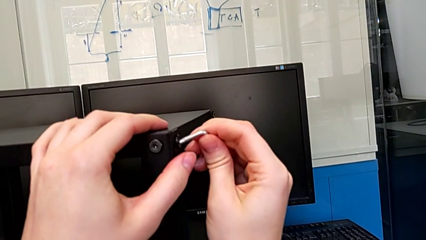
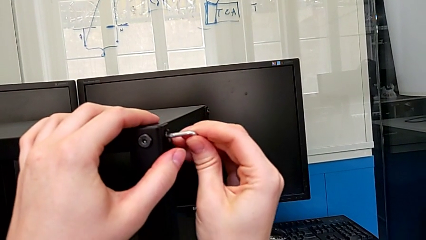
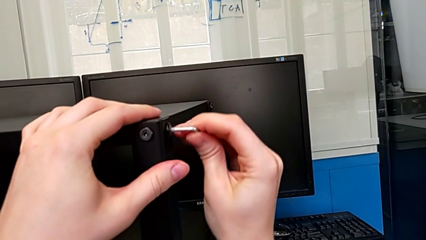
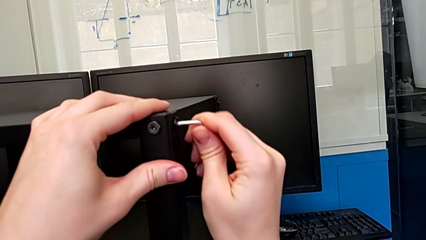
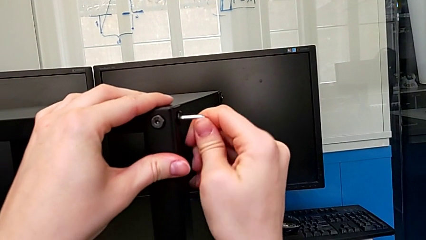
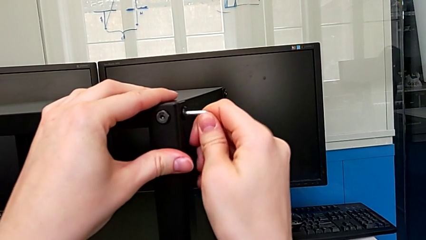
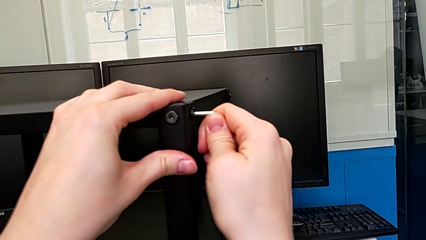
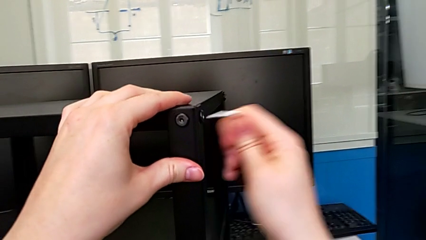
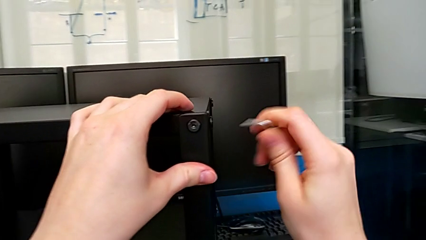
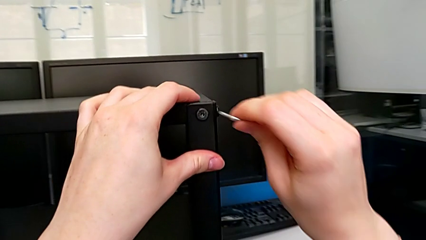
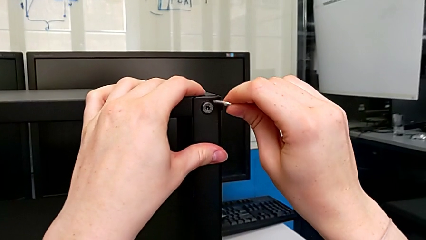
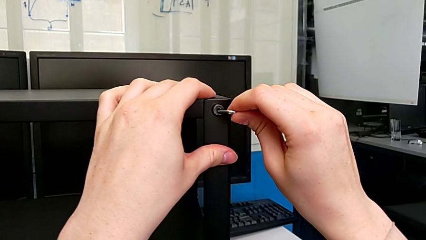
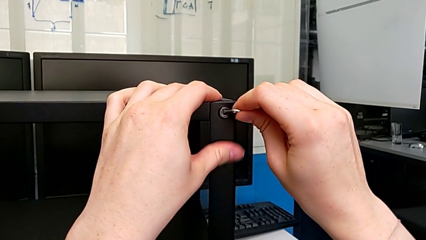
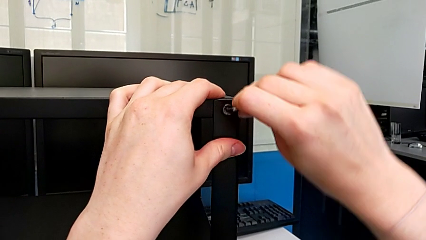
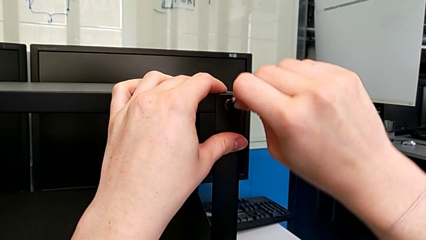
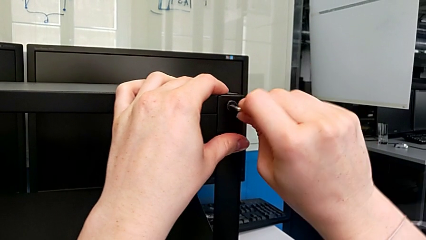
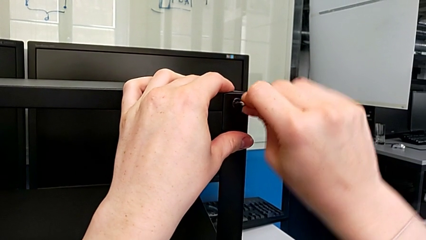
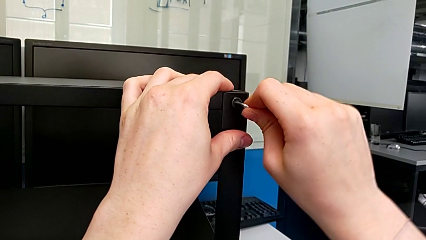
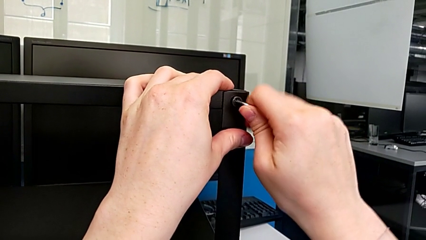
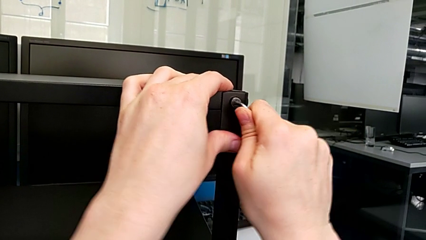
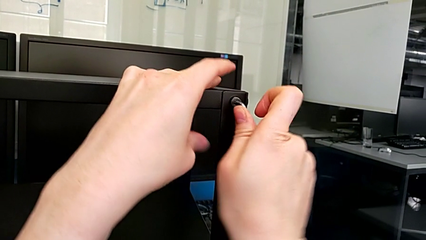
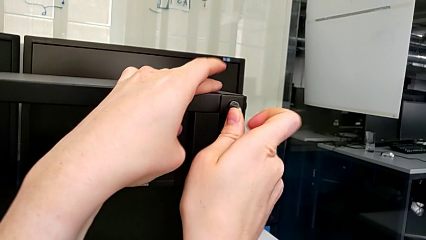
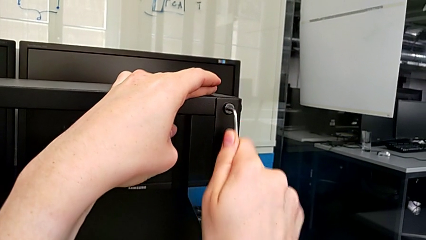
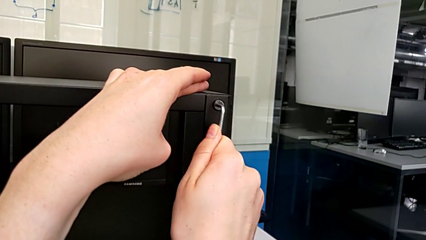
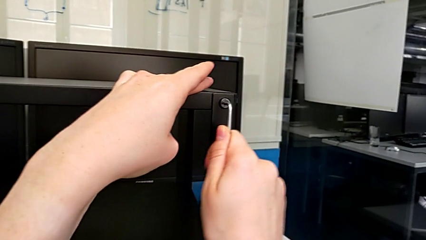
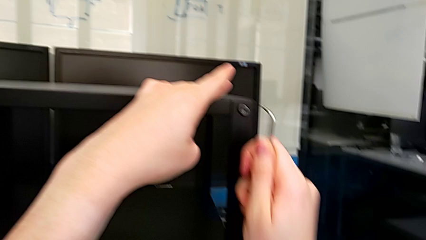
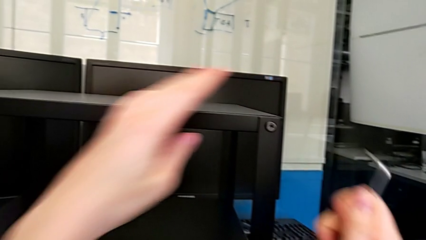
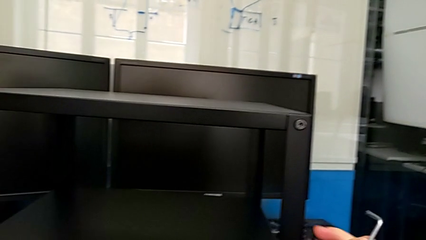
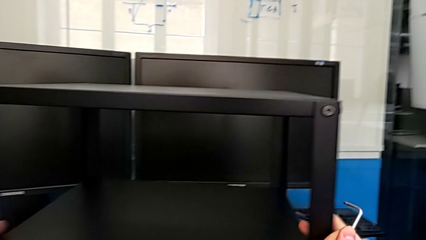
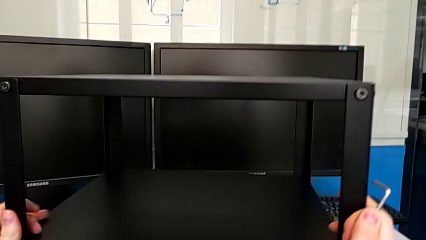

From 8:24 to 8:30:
The camera wearer is tightening the hex socket heads of the first leg. They screw the third hex socket head and screw the fourth hex socket head.

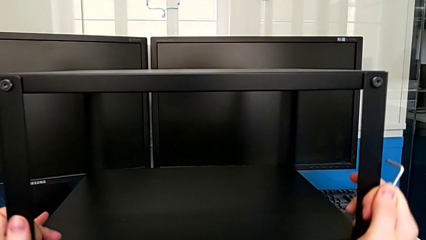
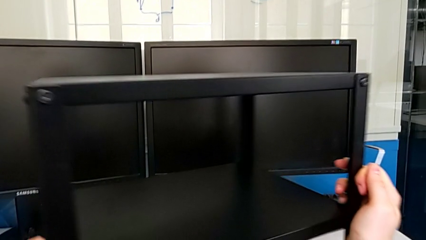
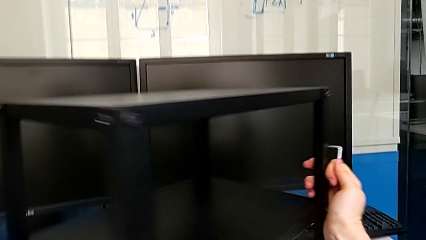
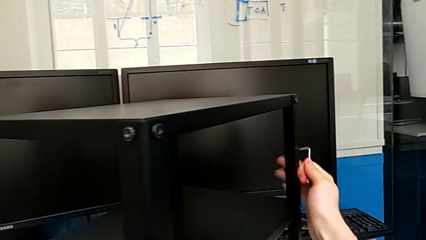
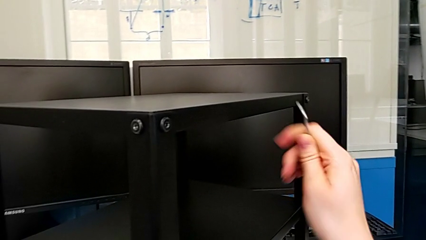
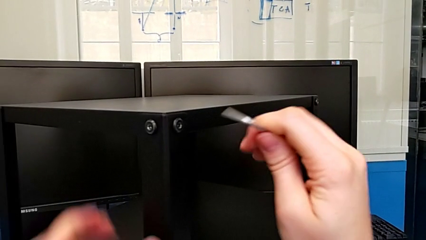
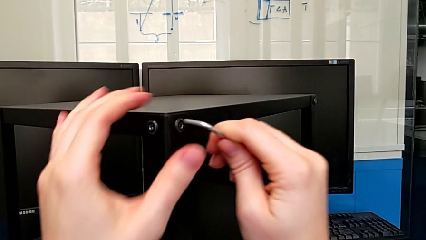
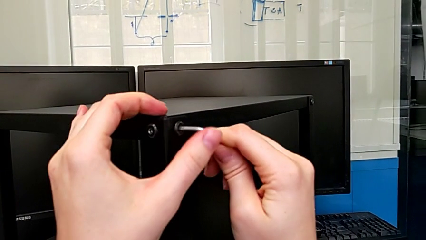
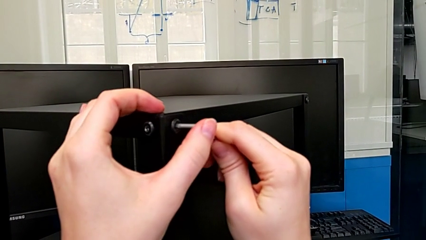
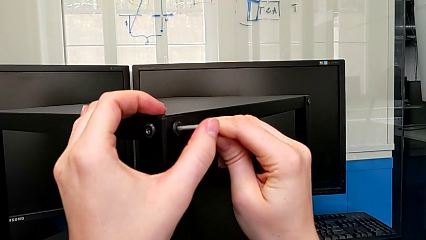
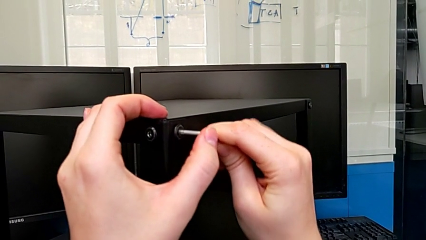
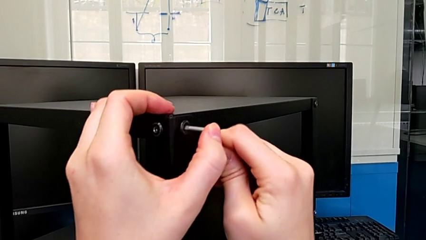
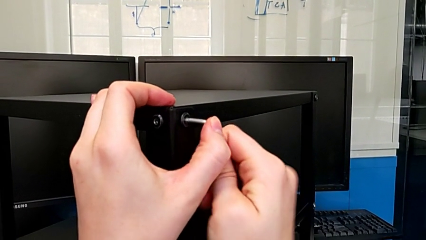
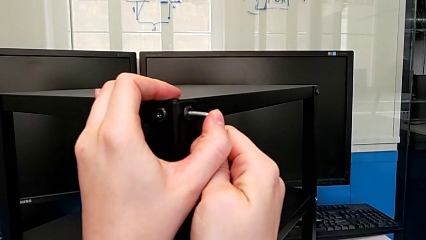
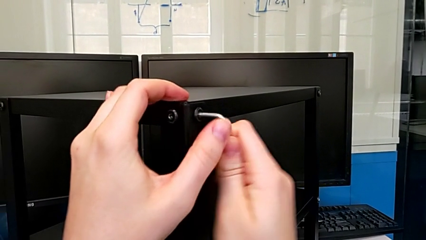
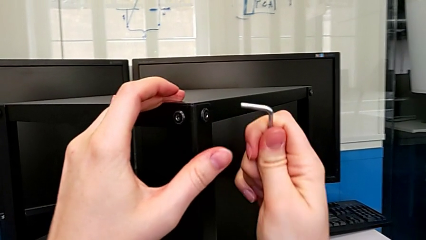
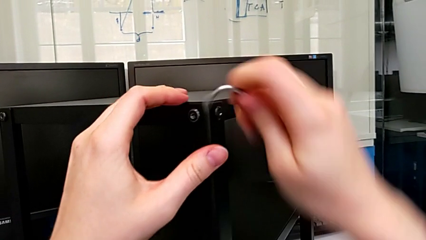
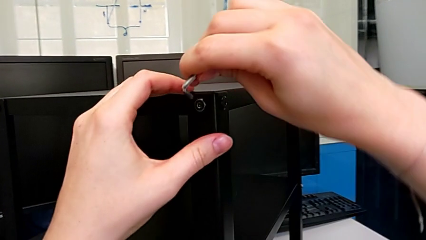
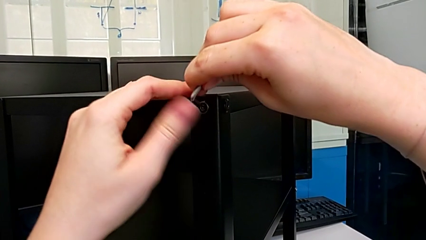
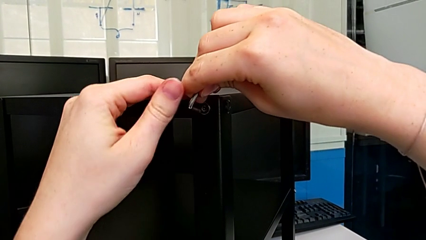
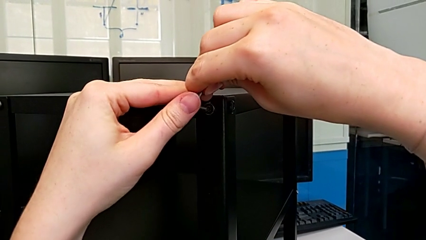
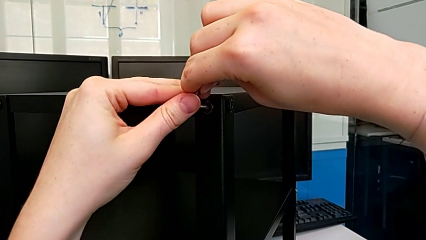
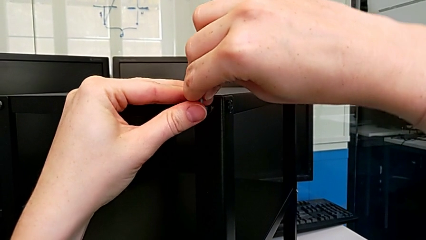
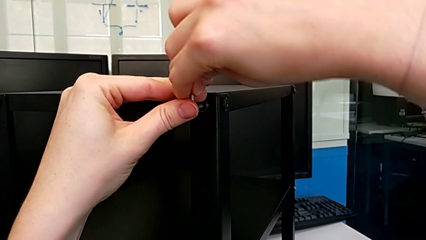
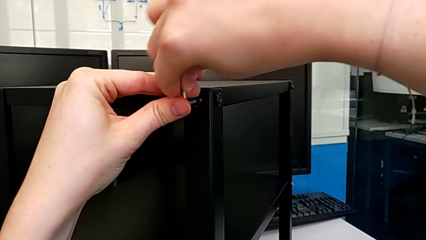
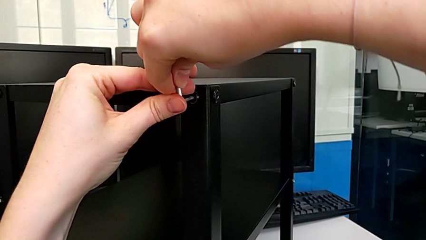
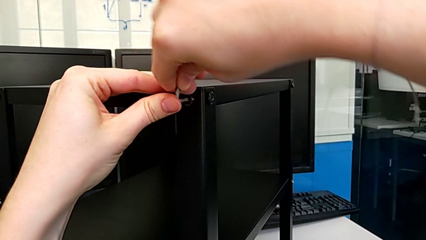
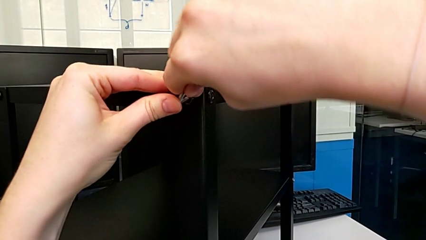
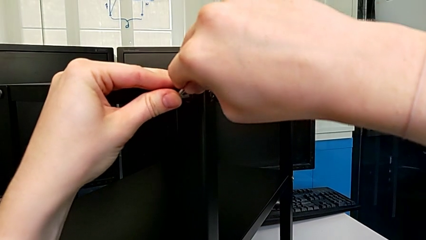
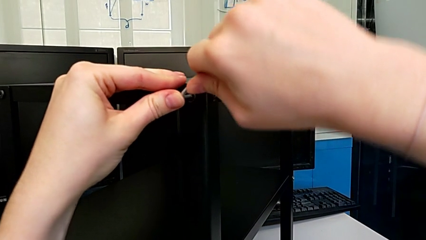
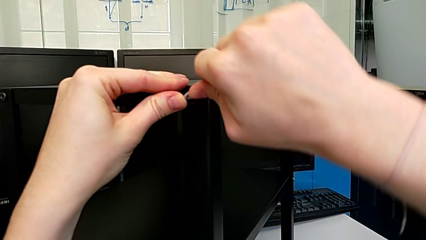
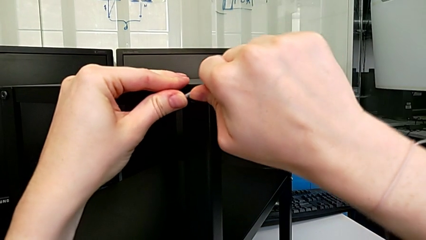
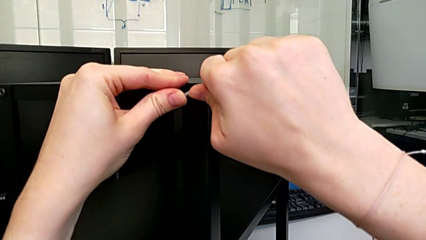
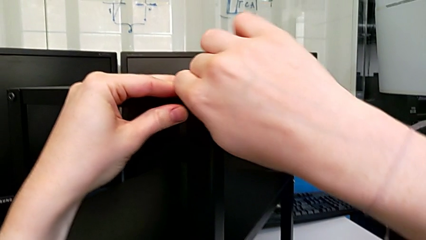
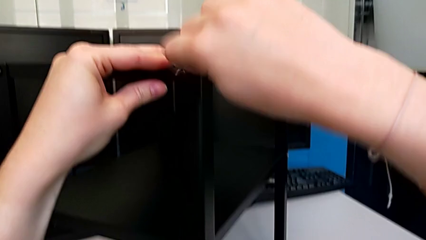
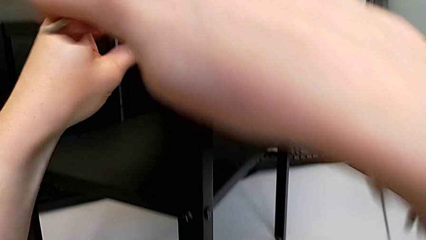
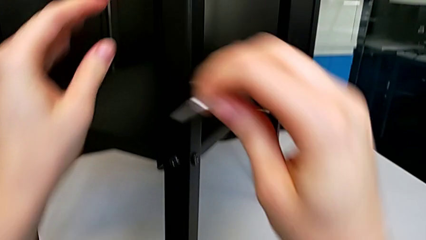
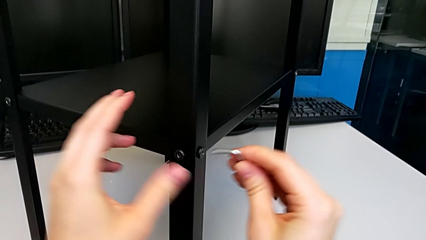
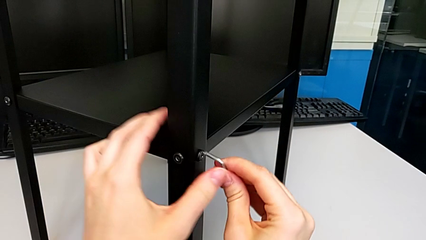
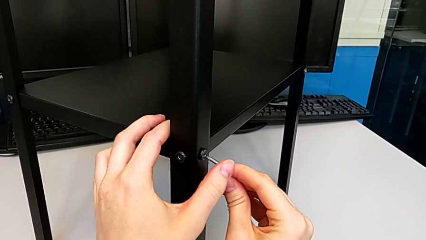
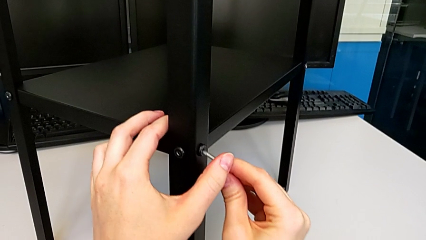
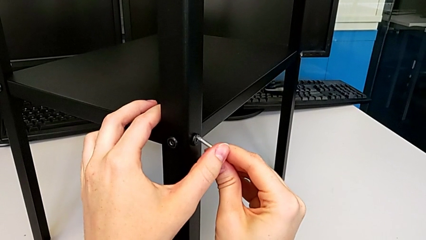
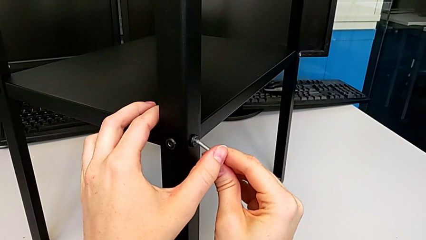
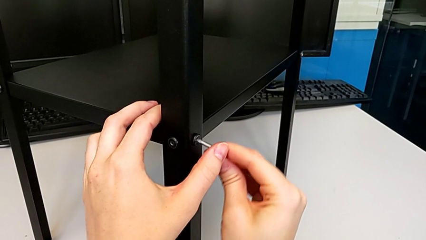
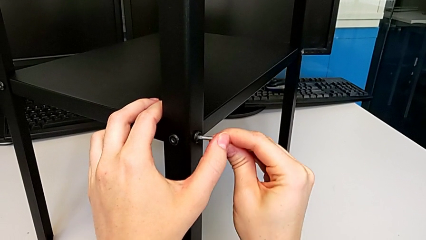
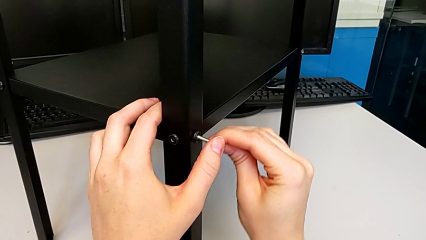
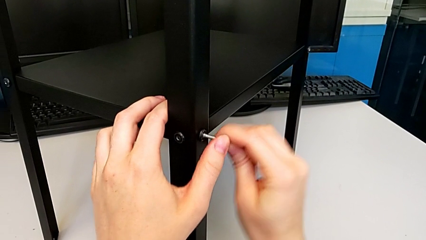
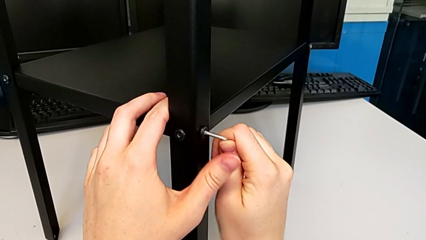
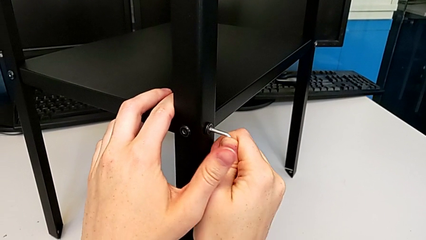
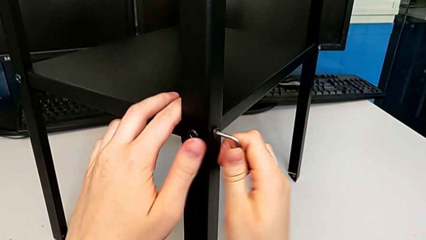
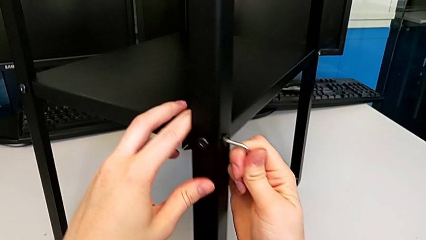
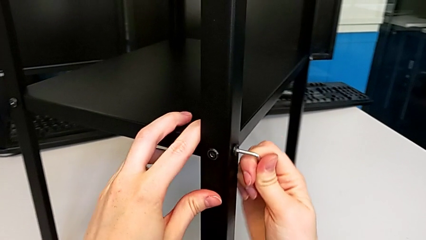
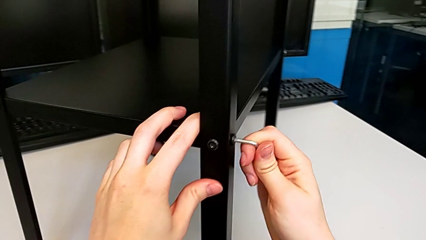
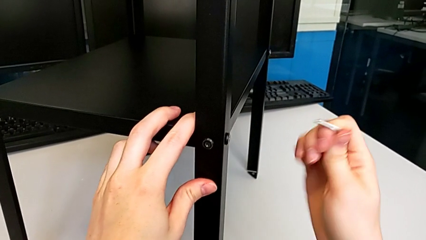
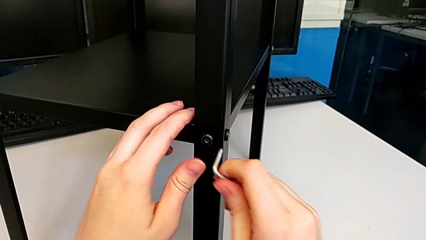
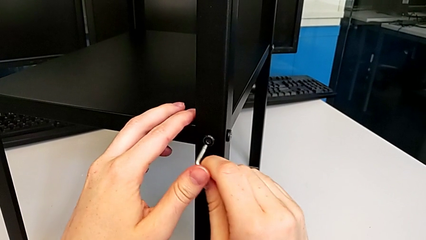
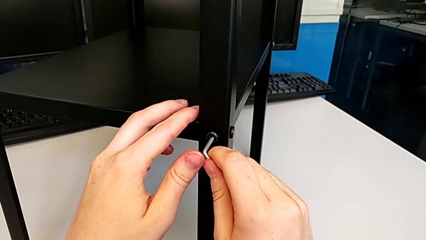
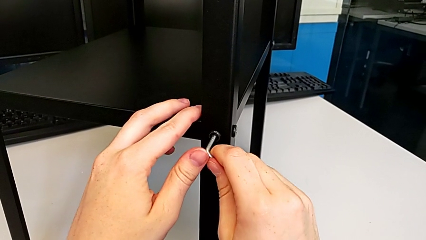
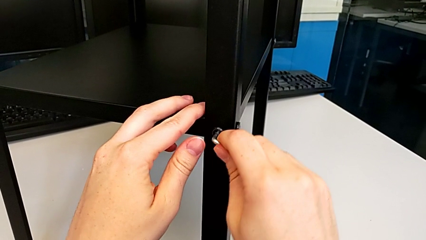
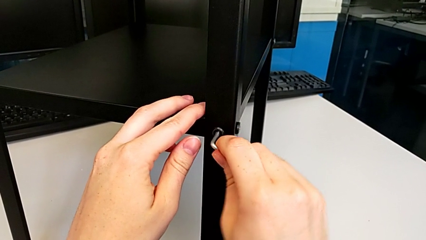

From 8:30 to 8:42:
The camera wearer is tightening the hex socket heads on the second leg. They rotate the tray, screw the first hex socket head, screw the second hex socket head and screw the third hex socket head.
